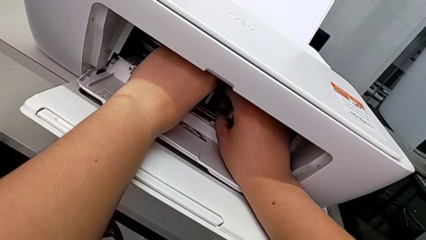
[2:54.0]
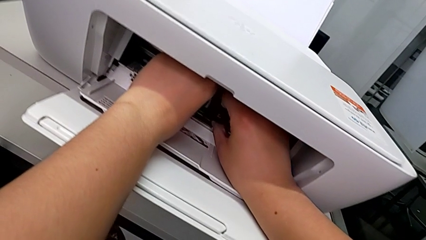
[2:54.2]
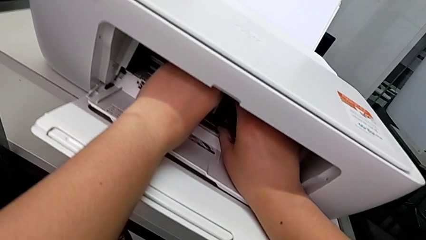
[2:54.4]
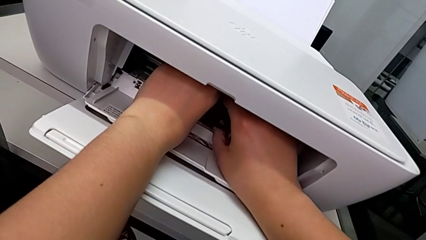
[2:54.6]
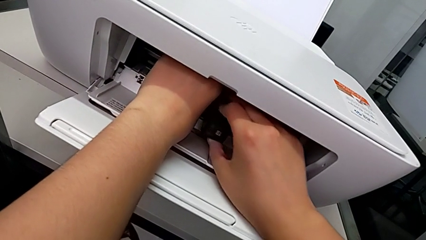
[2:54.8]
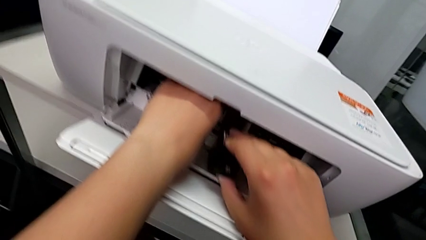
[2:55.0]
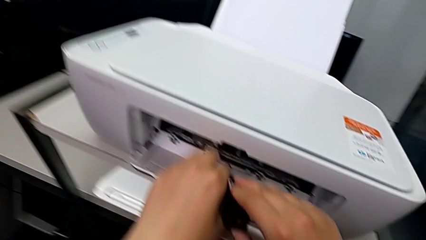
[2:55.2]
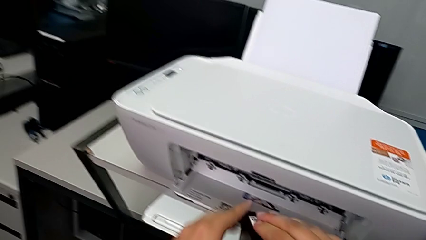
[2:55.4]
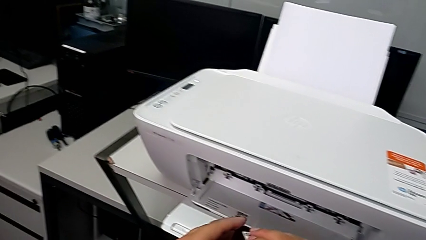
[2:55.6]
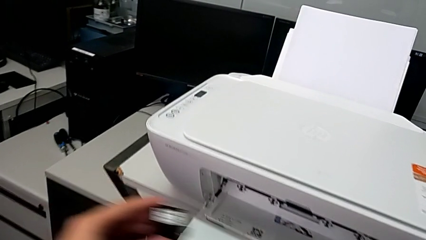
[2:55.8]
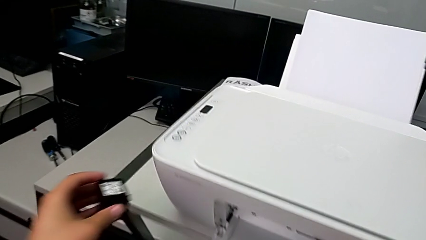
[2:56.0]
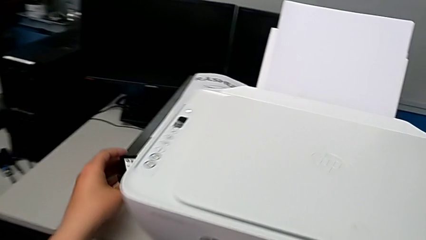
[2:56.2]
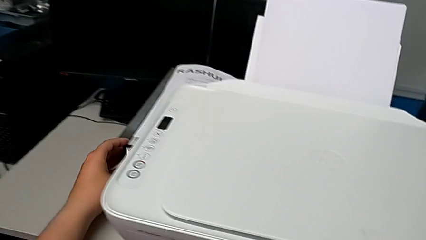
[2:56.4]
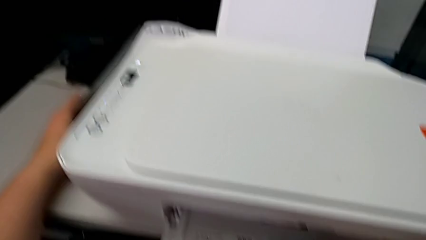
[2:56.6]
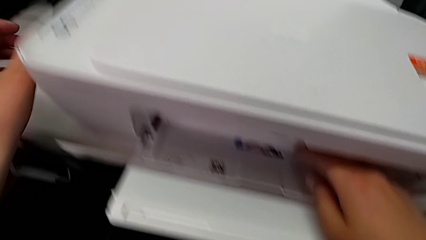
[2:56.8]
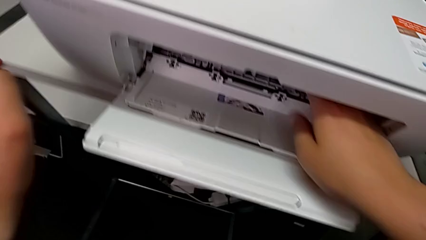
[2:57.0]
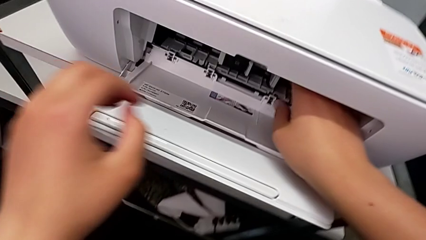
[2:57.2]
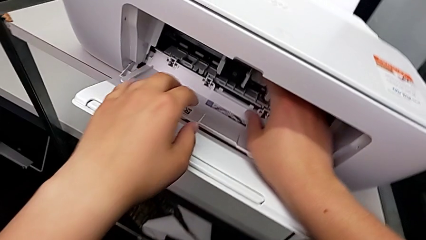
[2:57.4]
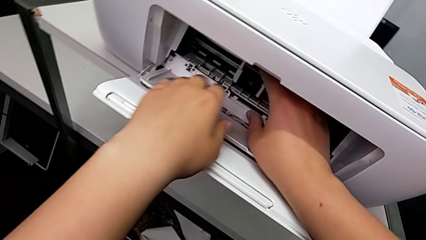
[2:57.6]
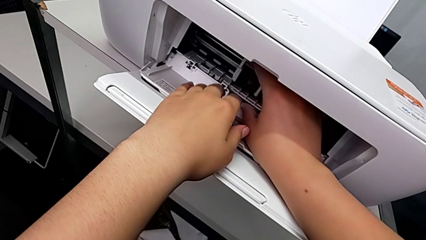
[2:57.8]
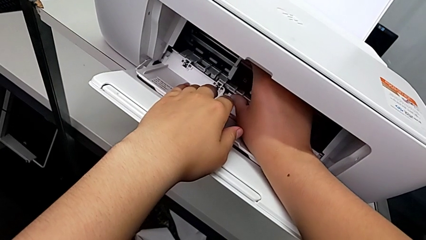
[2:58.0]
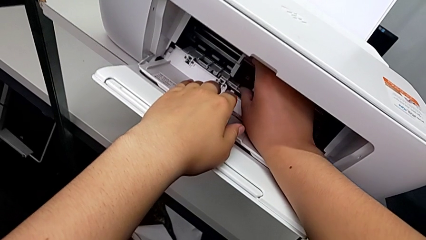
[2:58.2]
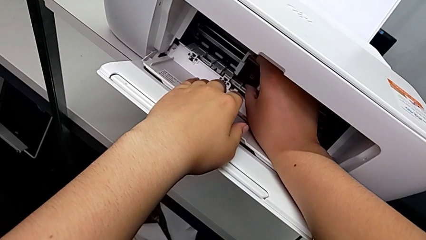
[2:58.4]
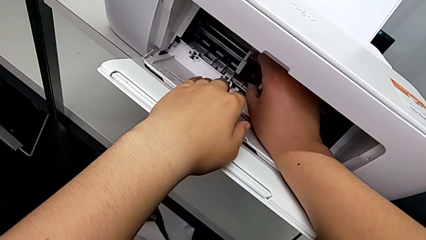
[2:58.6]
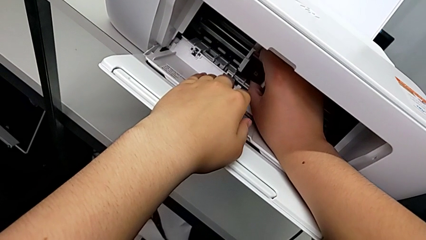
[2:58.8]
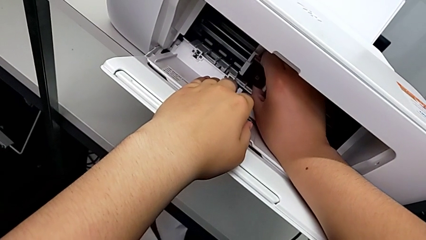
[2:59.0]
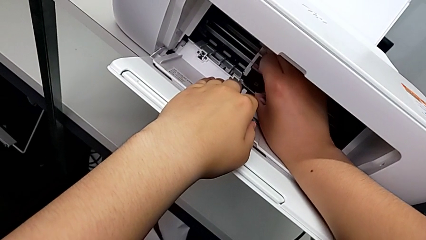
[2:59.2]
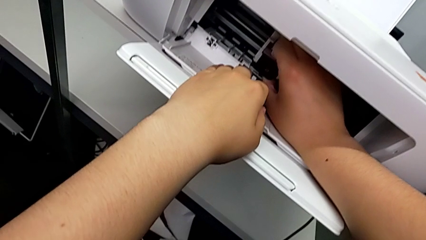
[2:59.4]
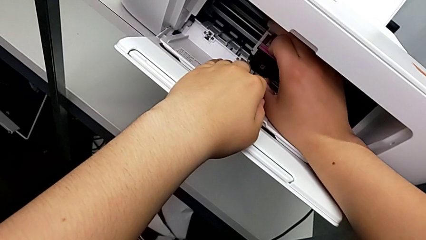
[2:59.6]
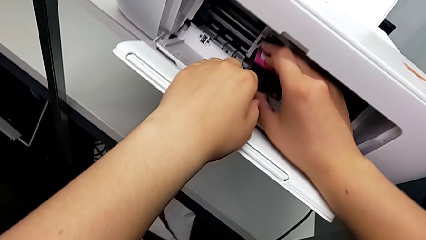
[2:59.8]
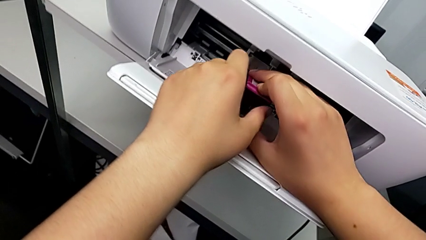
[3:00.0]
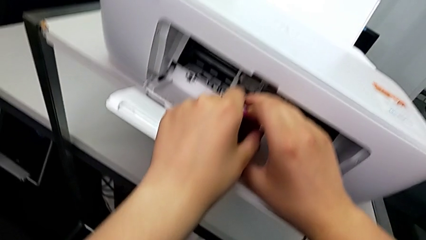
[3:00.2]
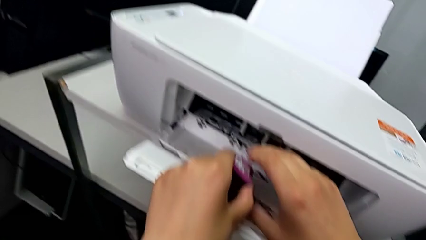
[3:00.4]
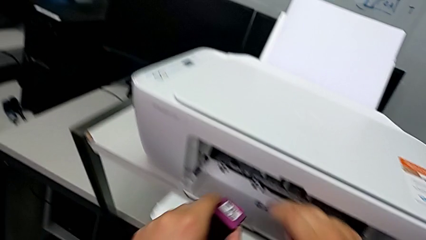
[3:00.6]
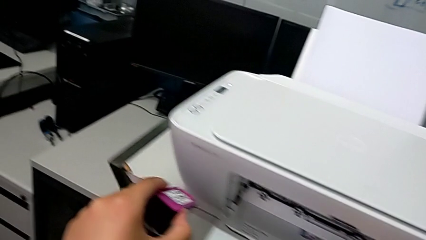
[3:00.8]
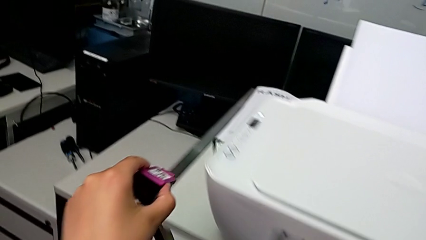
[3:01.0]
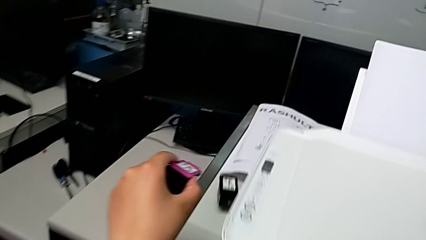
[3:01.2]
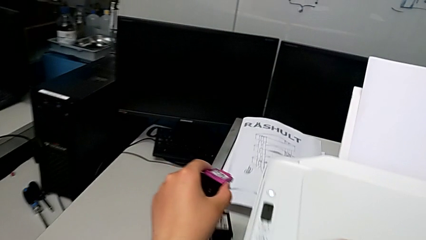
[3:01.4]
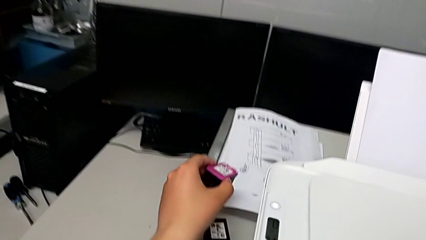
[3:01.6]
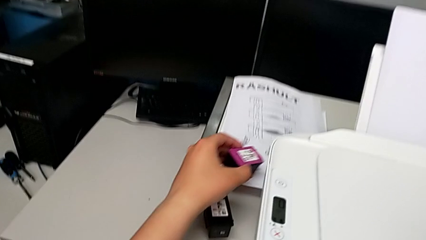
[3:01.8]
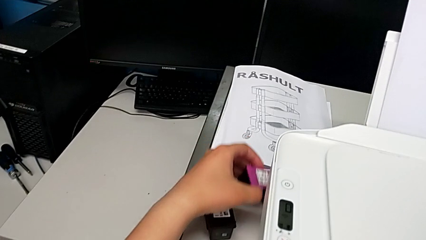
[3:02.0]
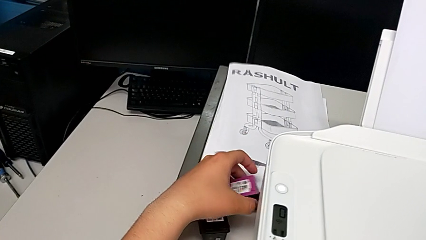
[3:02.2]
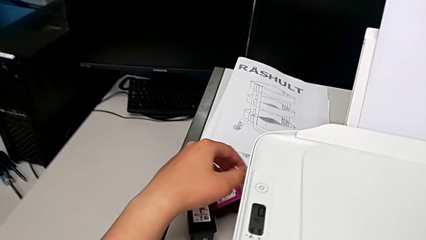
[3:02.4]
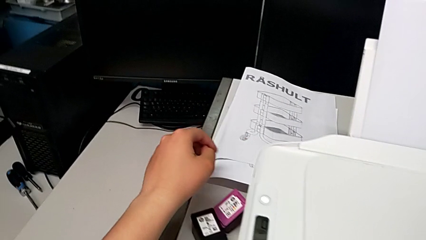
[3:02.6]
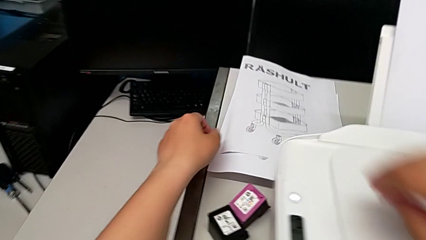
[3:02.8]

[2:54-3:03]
The camera wearer is removing the ink cartridge of the printer. They withdraw the first ink cartridge, place it, grab the second ink cartridge, withdraw it and place it.

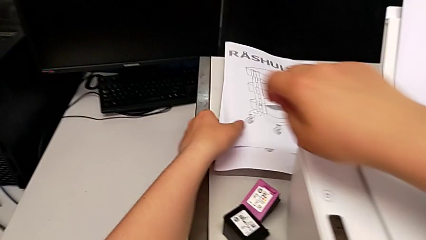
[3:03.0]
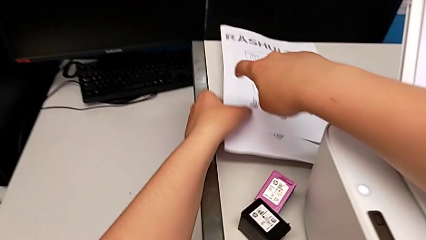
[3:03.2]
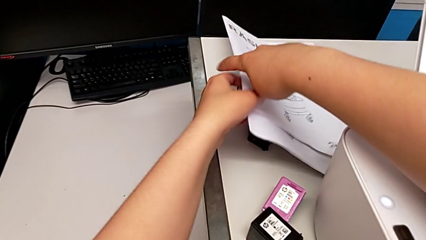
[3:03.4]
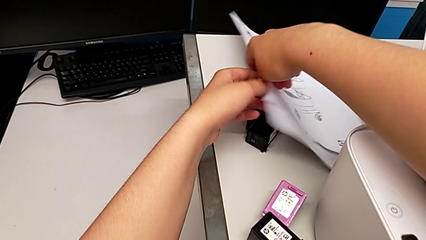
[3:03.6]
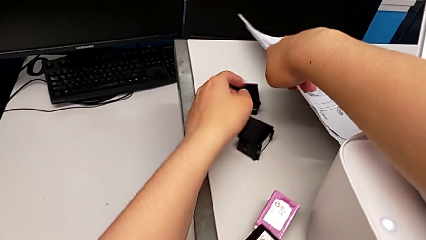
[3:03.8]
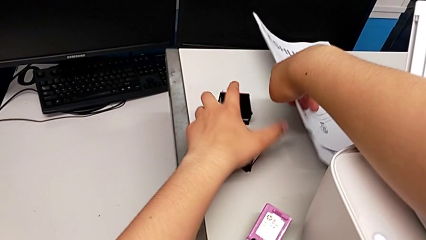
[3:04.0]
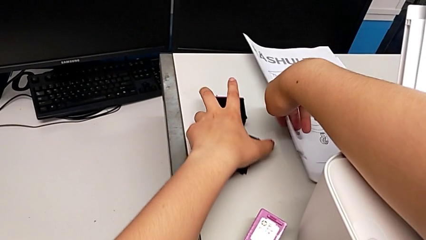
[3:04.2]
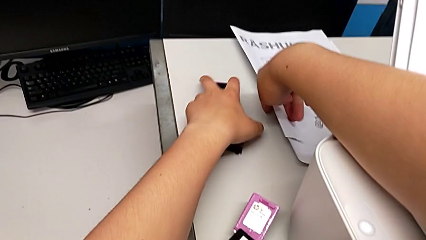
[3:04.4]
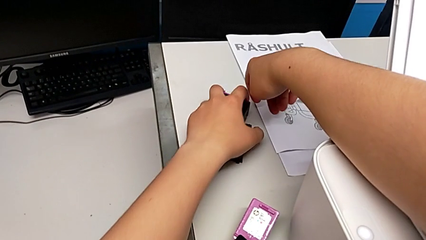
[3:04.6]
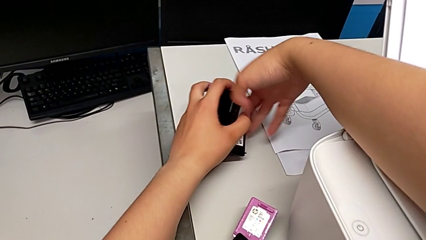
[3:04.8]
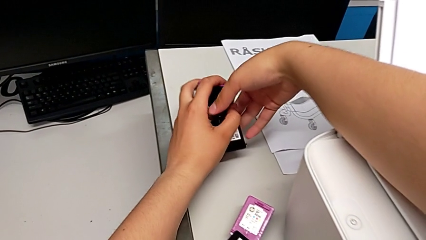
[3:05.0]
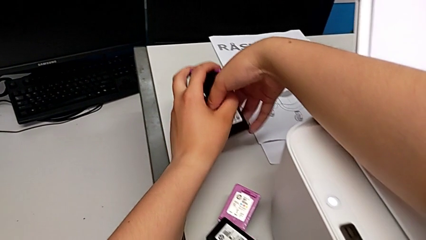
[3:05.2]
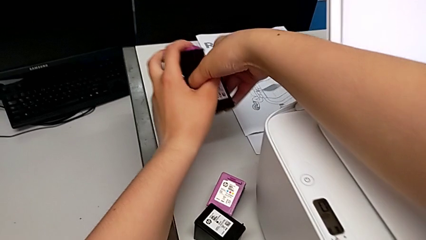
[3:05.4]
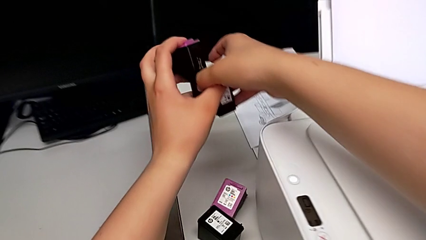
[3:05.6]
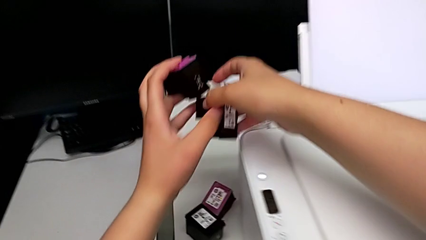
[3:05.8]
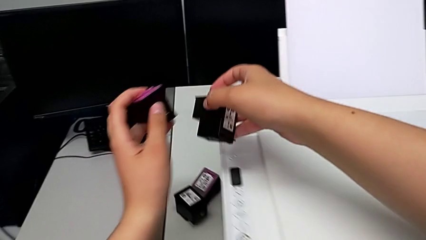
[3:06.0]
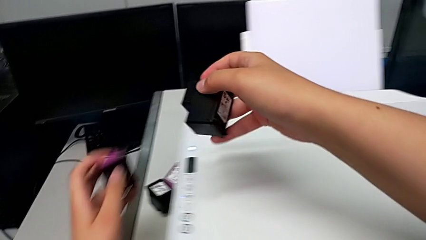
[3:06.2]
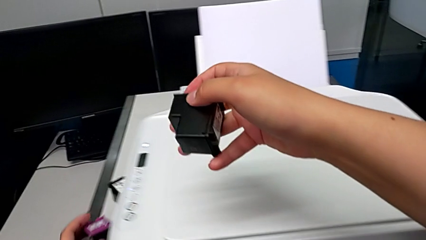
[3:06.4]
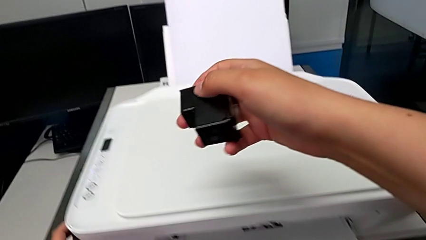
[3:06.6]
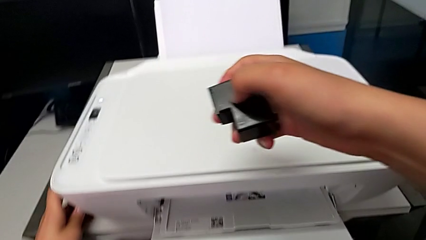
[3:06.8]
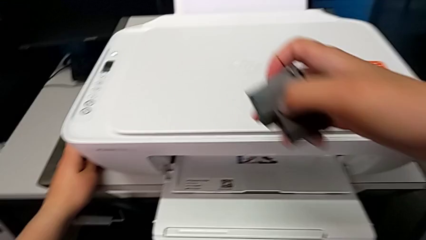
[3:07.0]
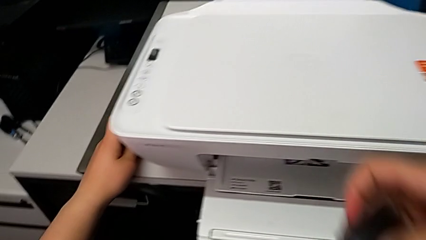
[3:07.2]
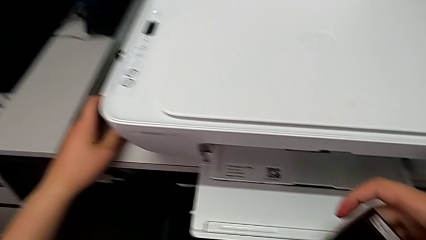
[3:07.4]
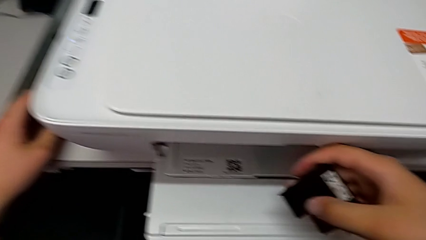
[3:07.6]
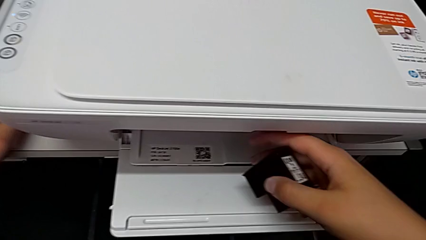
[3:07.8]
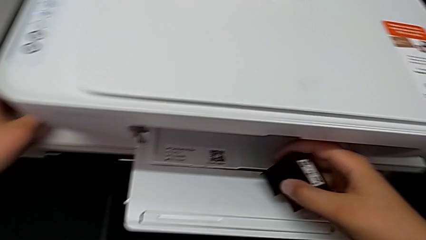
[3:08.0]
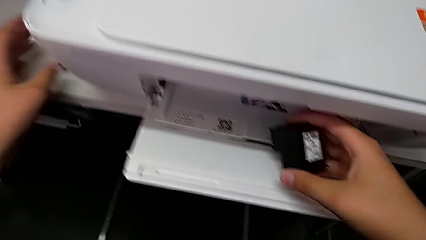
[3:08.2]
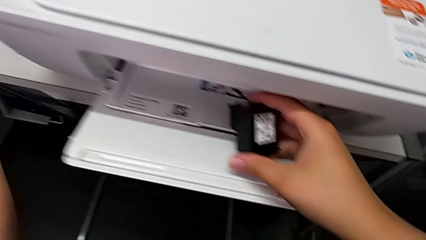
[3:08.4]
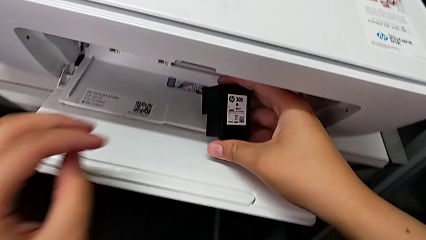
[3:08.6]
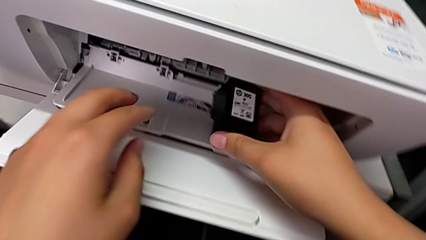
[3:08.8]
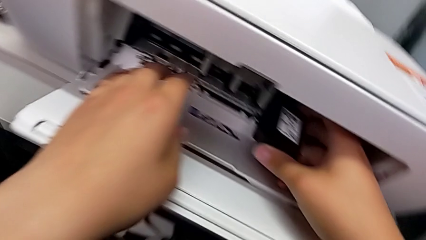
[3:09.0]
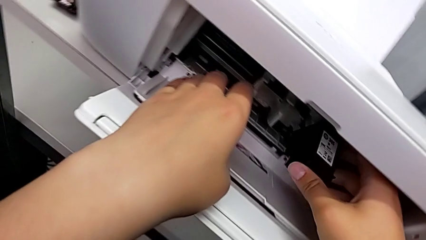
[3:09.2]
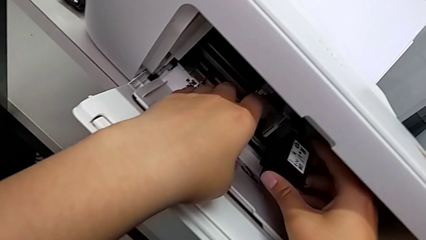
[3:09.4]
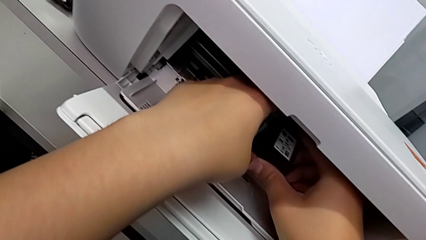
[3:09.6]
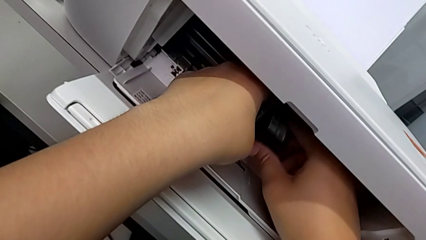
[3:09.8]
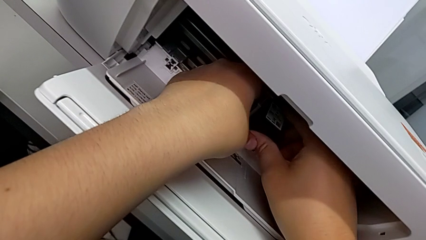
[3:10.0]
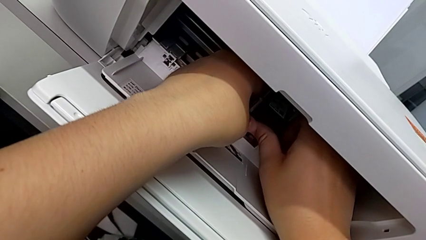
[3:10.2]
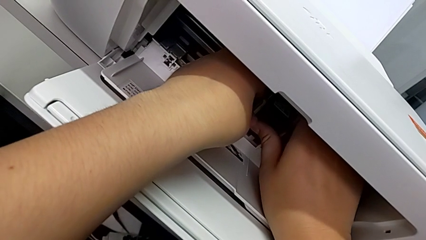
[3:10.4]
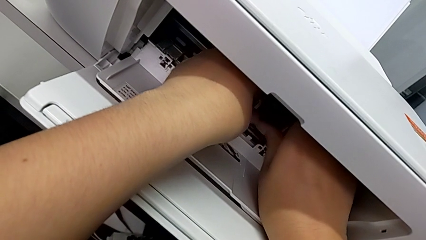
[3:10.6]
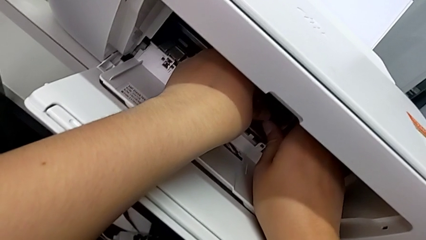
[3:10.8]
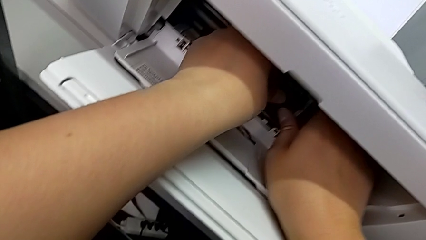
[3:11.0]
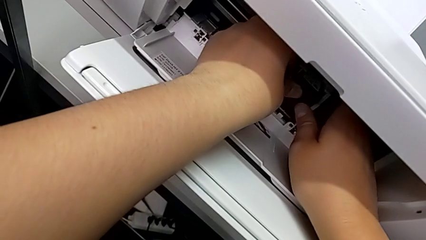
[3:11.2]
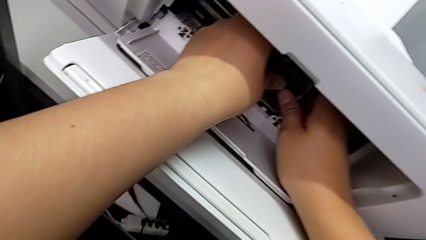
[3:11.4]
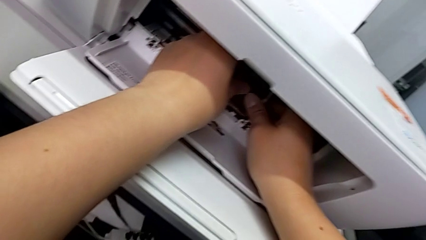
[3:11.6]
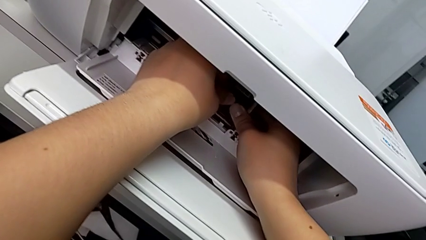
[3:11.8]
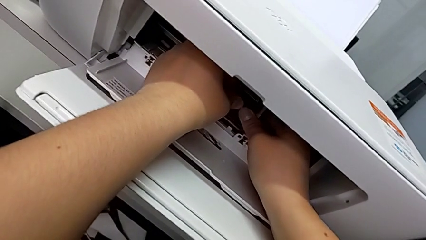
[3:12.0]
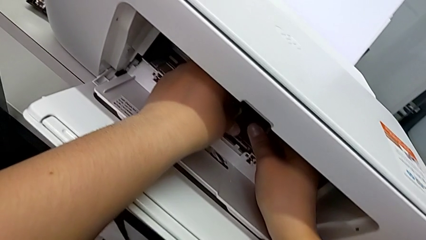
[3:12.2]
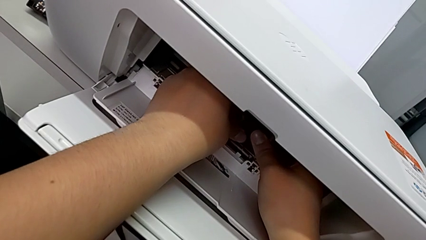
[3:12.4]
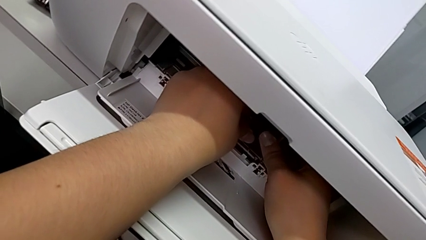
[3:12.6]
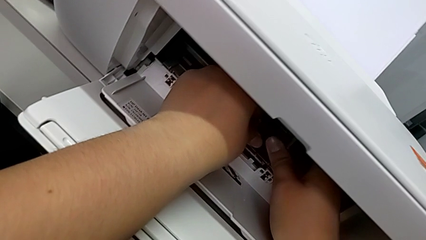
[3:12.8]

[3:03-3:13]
The camera wearer is attaching the new ink cartridges to the printer. They lift the copy, grab the two ink cartridges and begin to insert the first ink cartridge.
